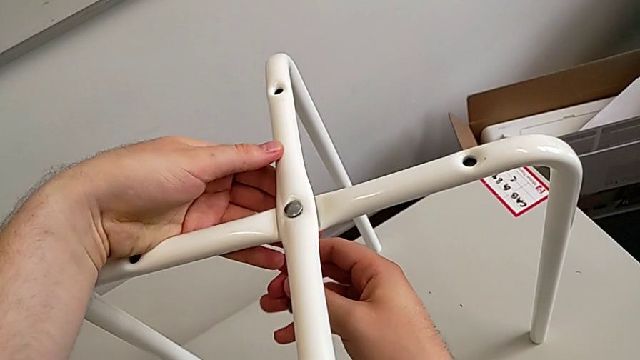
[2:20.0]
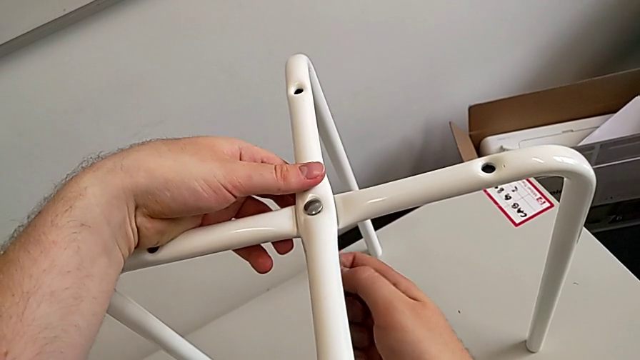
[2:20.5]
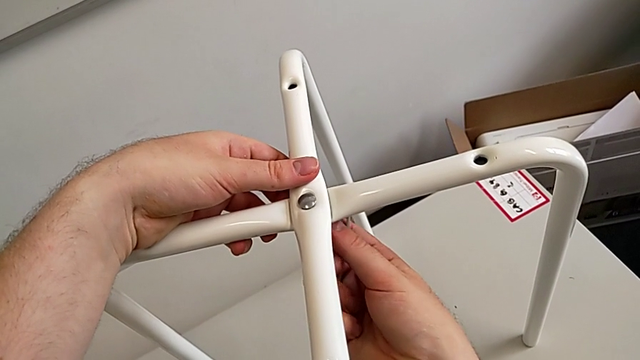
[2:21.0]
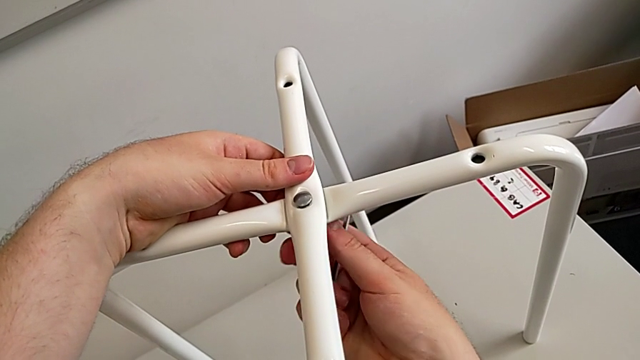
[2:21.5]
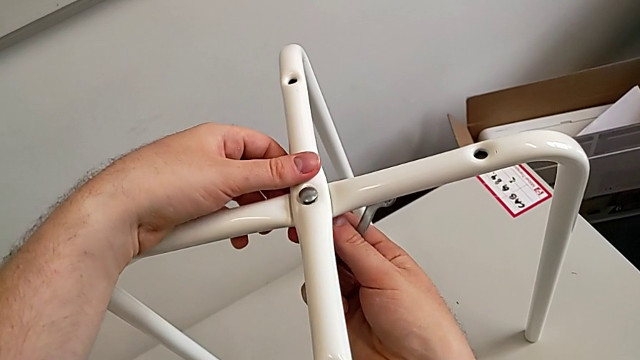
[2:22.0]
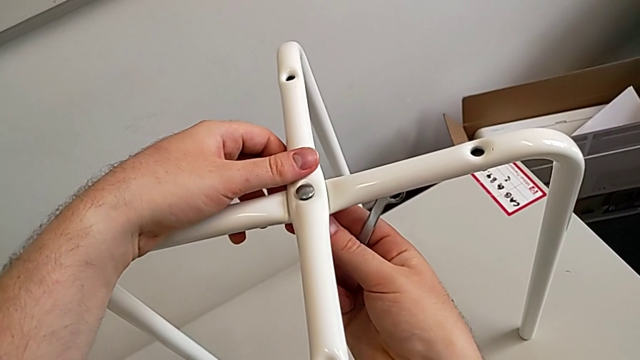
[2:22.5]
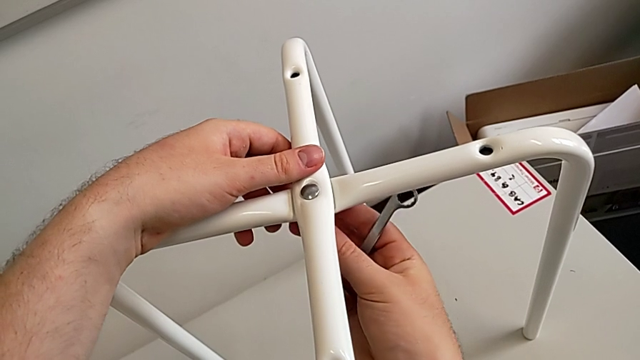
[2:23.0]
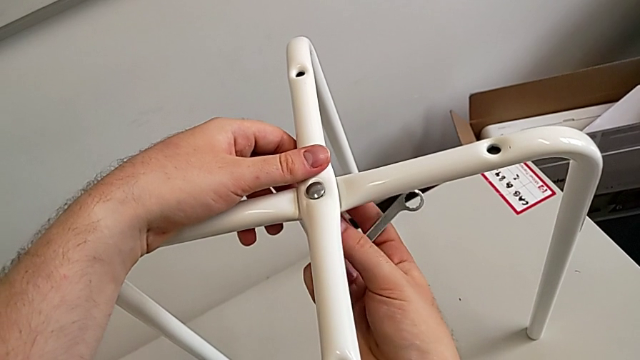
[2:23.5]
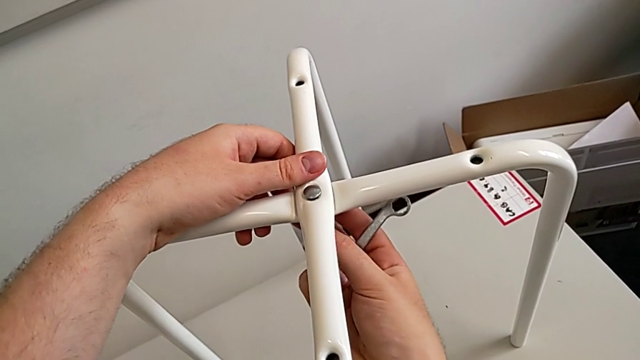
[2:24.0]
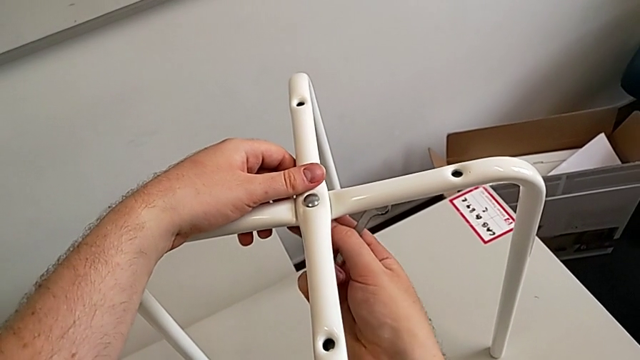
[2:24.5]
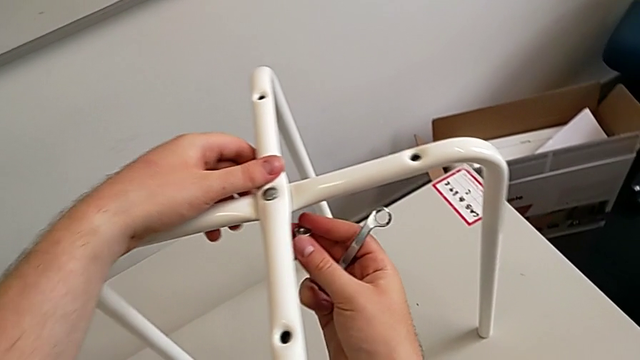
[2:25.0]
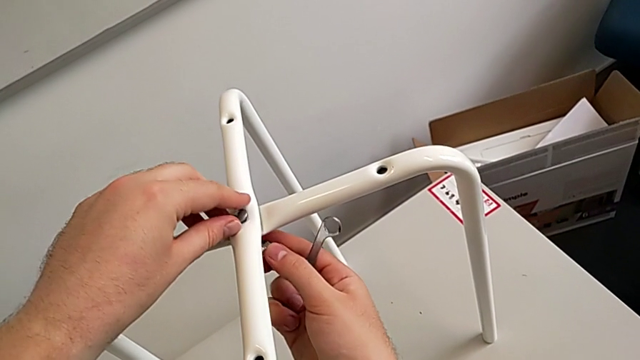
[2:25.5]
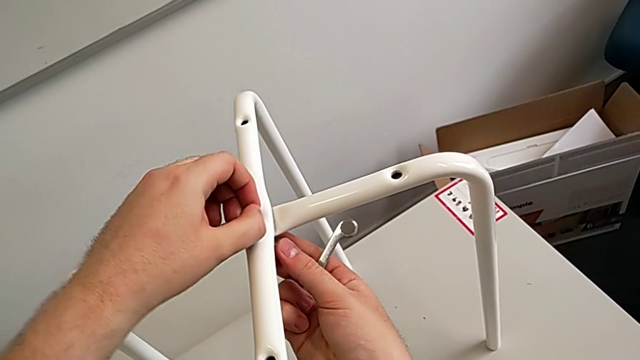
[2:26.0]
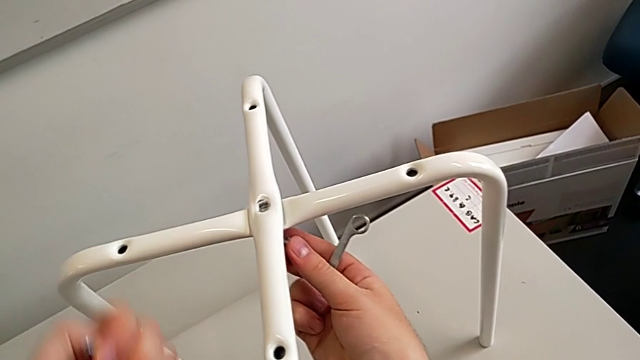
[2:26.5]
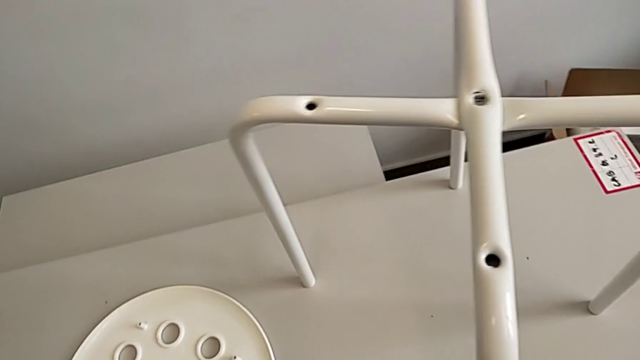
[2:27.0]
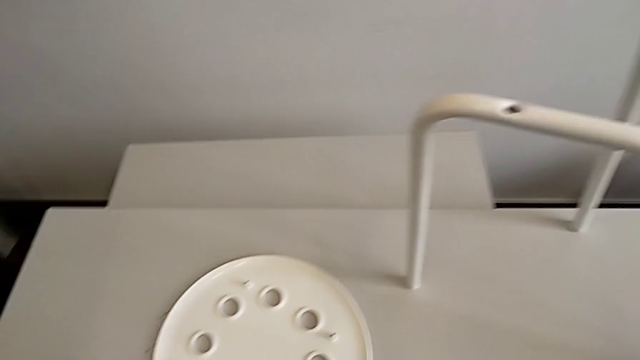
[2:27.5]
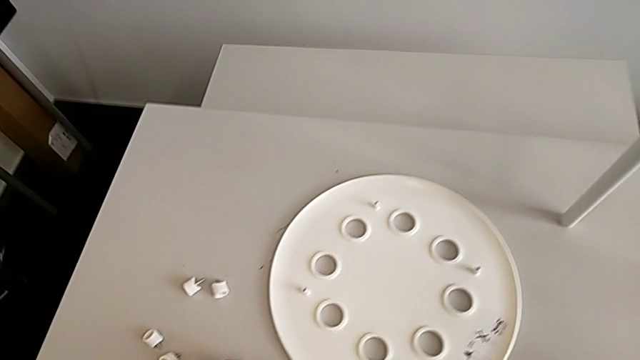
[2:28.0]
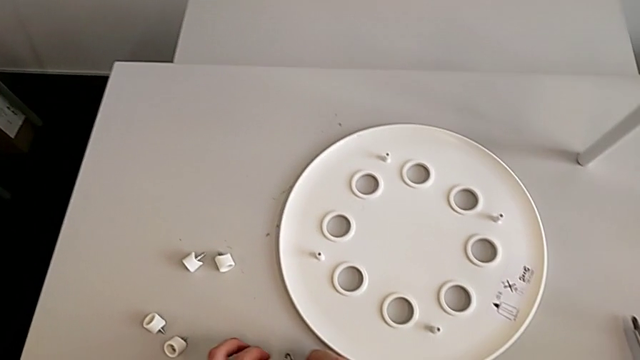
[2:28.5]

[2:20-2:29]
The camera wearer is unscrewing the middle hex nut. They unscrew the hex nut, disassemble it and disassemble the bolt.

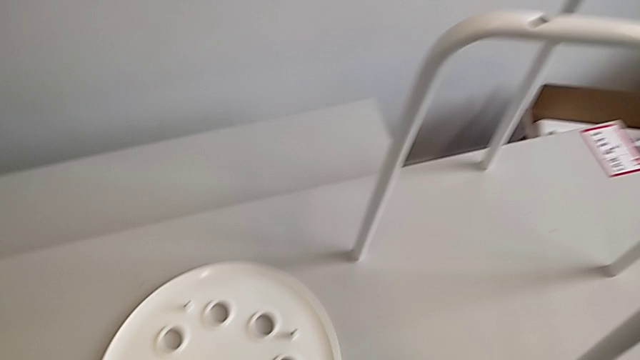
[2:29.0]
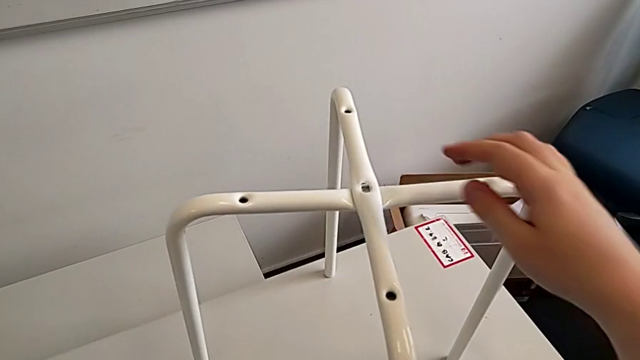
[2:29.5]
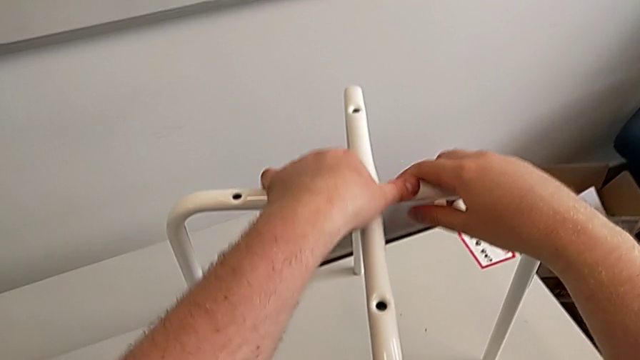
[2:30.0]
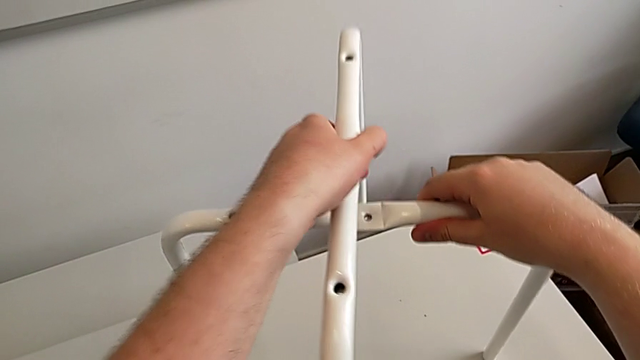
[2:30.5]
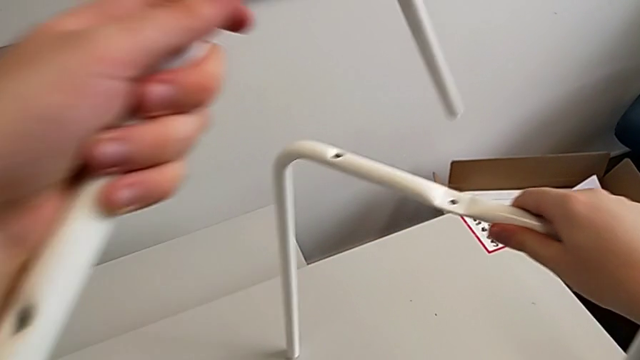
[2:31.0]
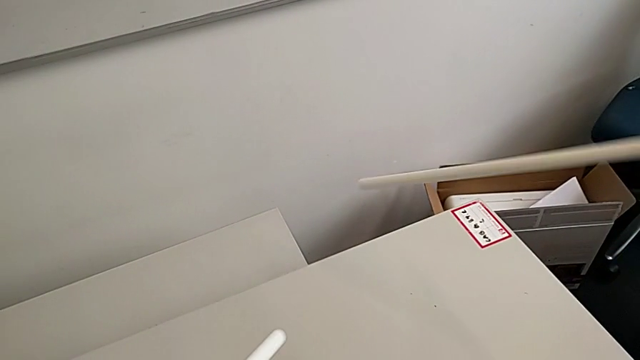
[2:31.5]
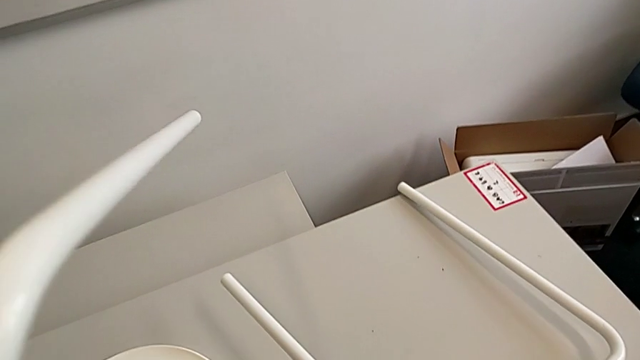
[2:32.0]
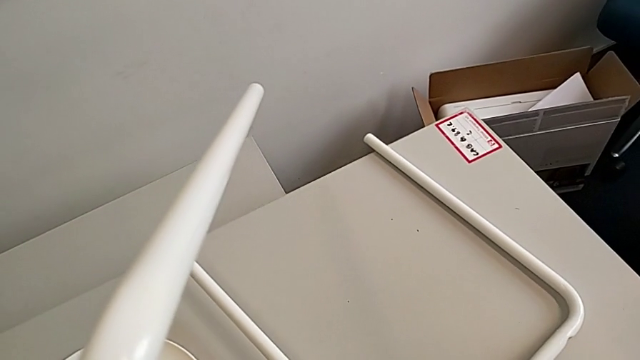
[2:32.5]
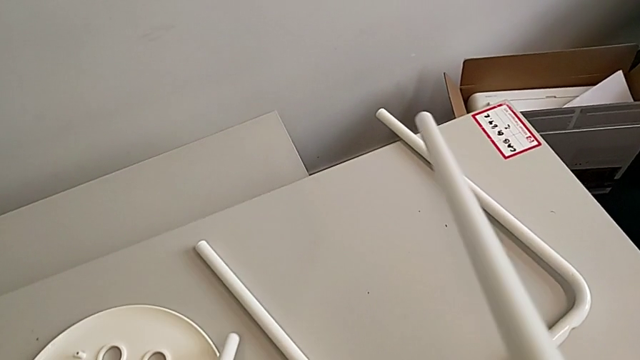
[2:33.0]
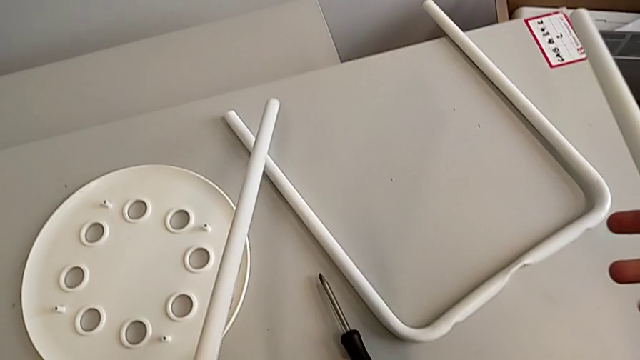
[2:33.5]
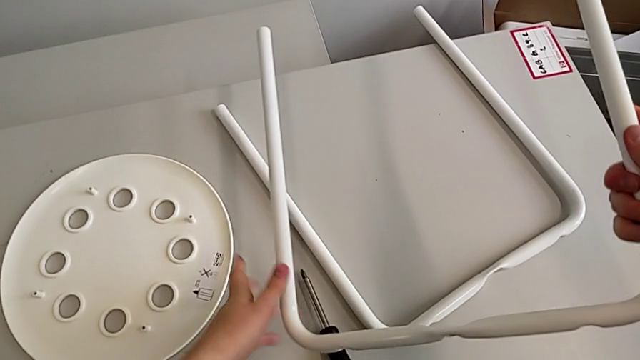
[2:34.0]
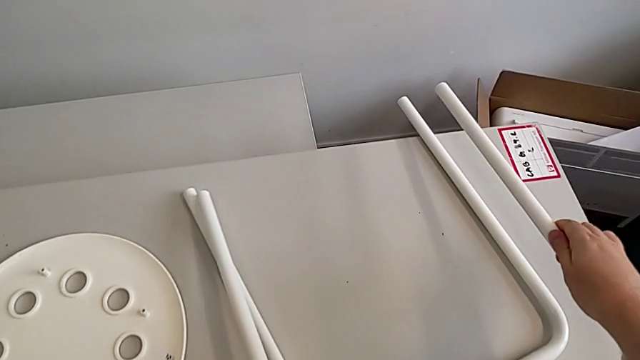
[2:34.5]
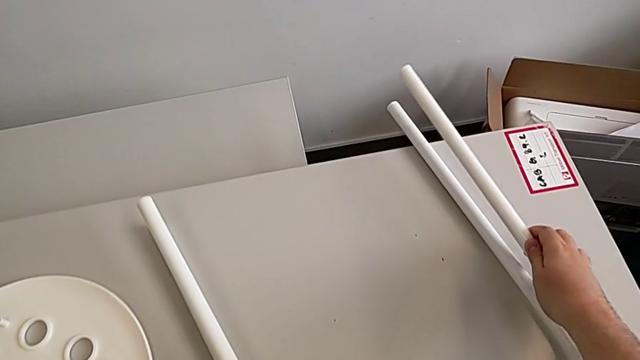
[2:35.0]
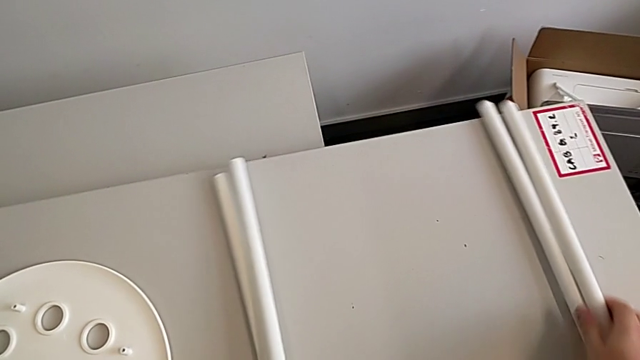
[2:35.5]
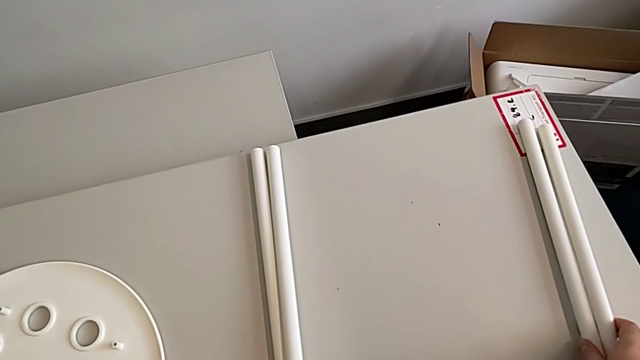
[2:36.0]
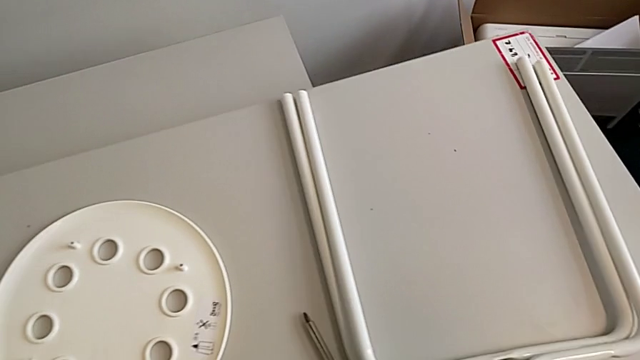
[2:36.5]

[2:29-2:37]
The camera wearer disassembles the legs. They grab the leg, disassemble it and place it twice.
